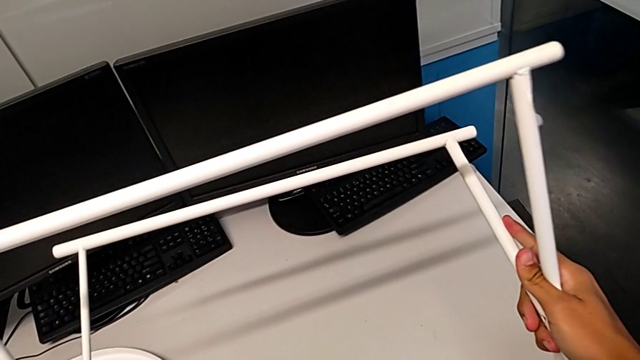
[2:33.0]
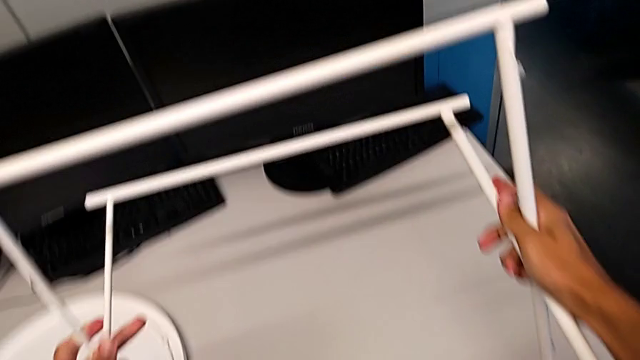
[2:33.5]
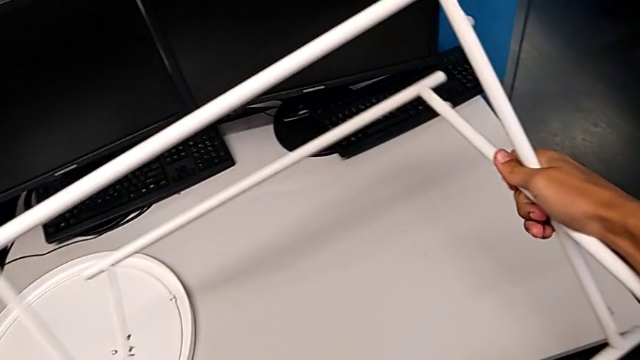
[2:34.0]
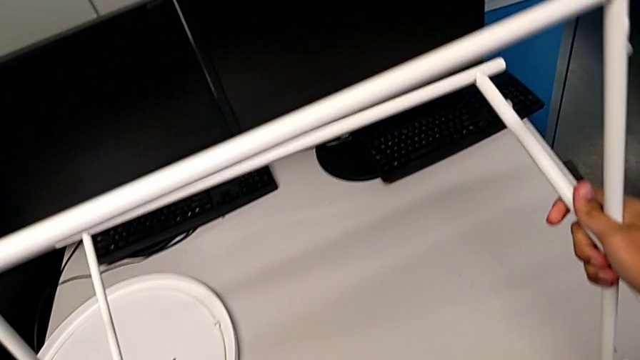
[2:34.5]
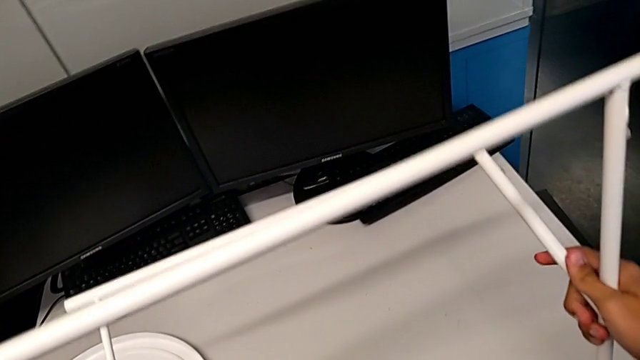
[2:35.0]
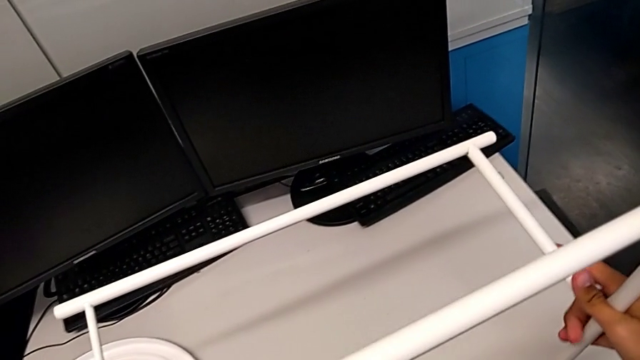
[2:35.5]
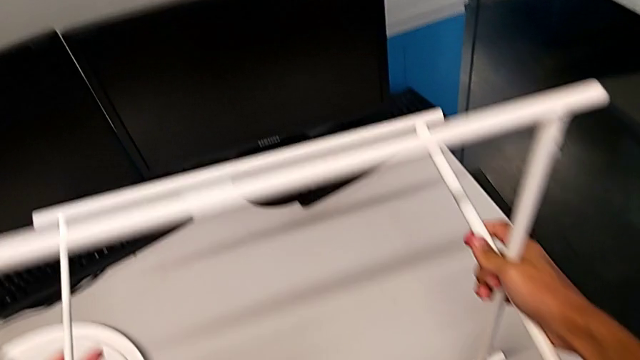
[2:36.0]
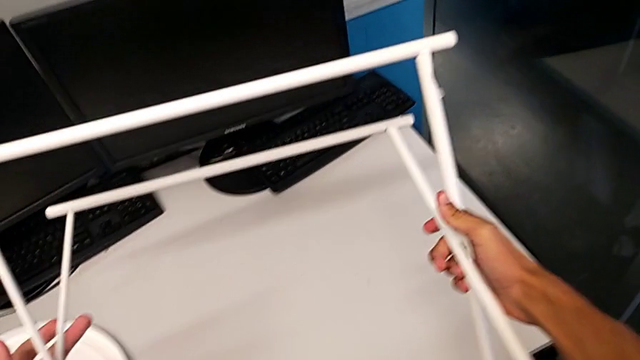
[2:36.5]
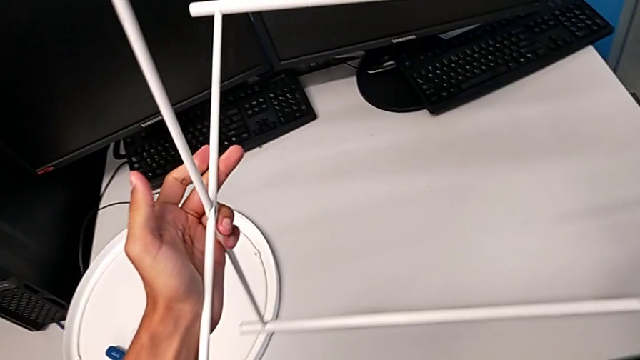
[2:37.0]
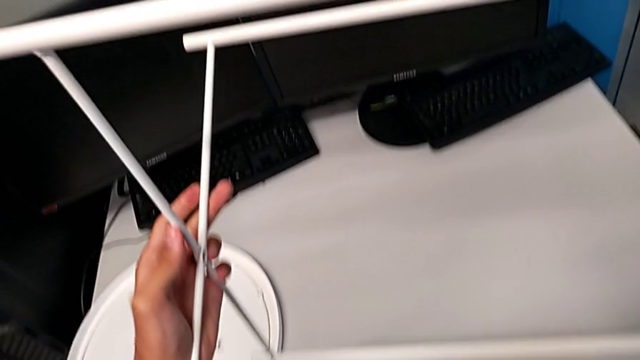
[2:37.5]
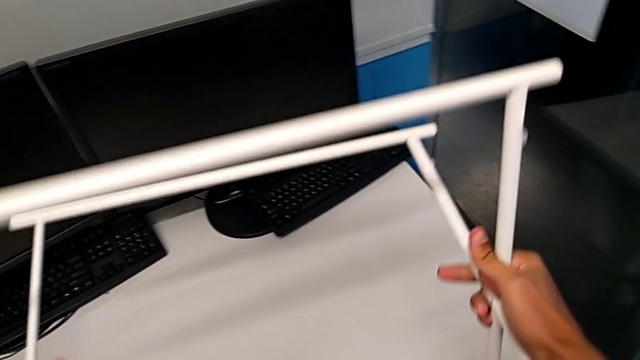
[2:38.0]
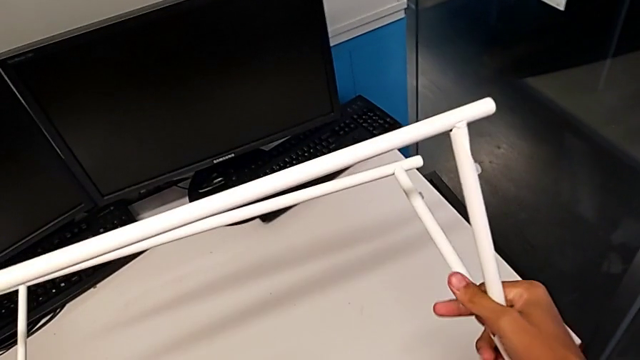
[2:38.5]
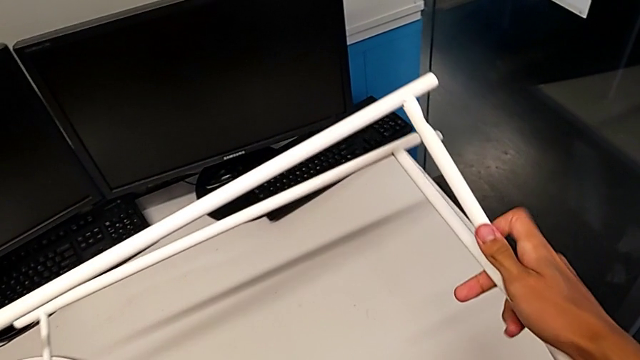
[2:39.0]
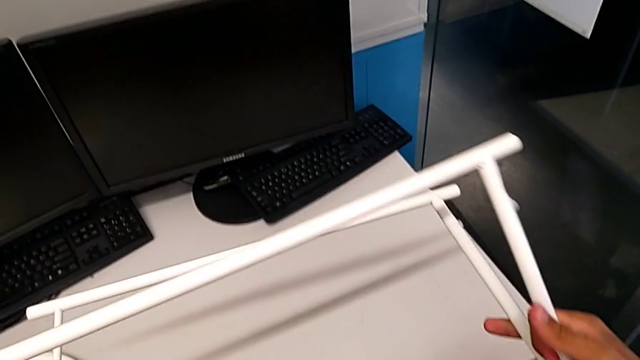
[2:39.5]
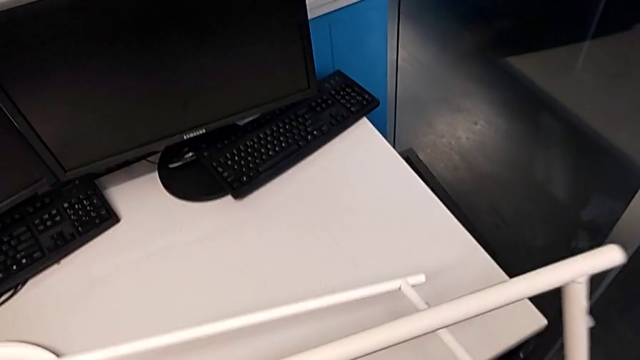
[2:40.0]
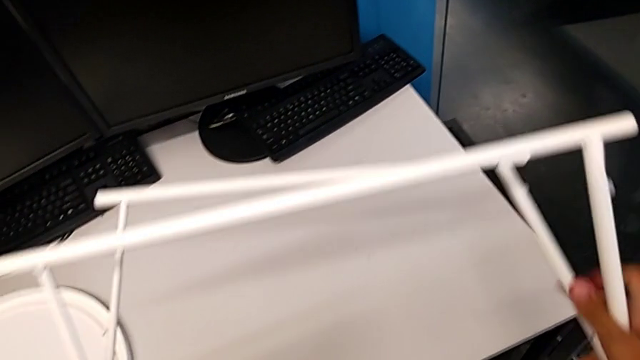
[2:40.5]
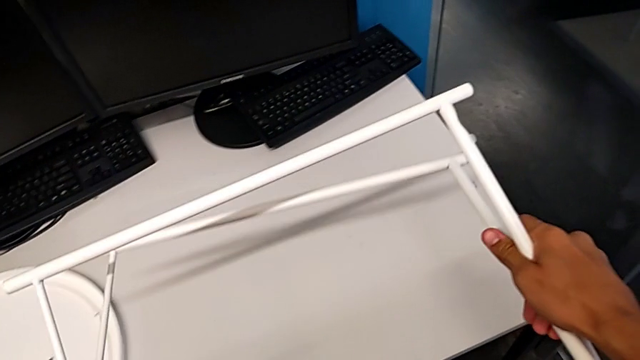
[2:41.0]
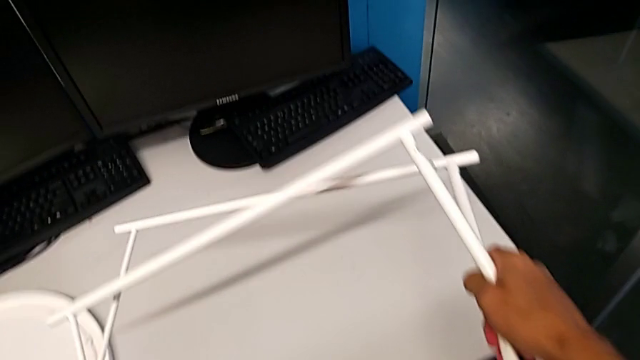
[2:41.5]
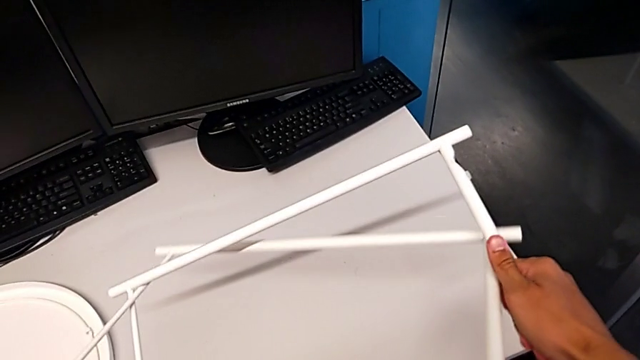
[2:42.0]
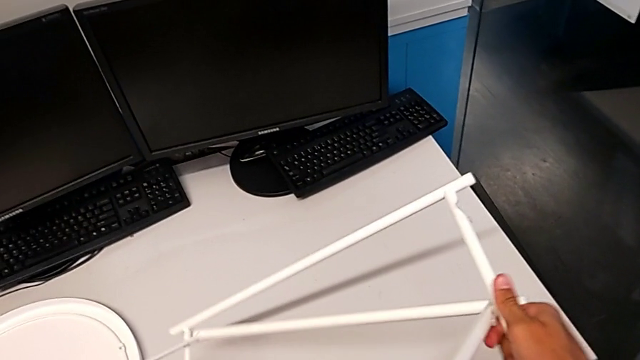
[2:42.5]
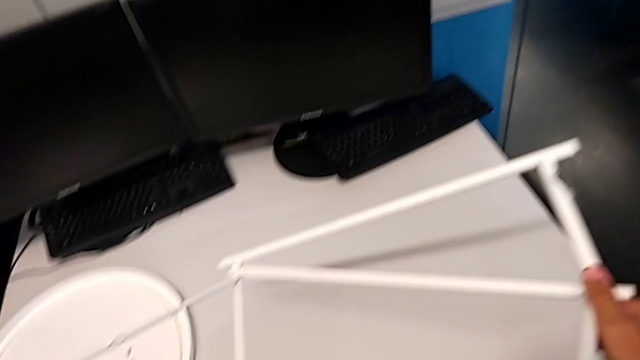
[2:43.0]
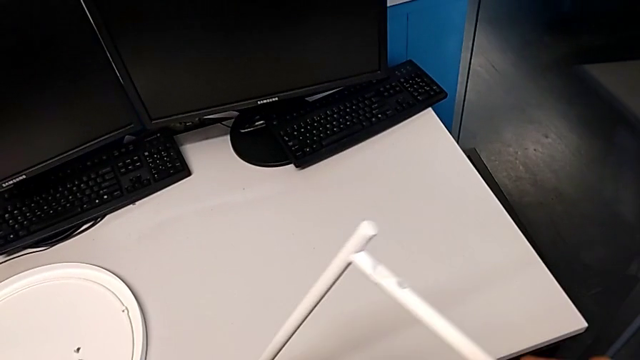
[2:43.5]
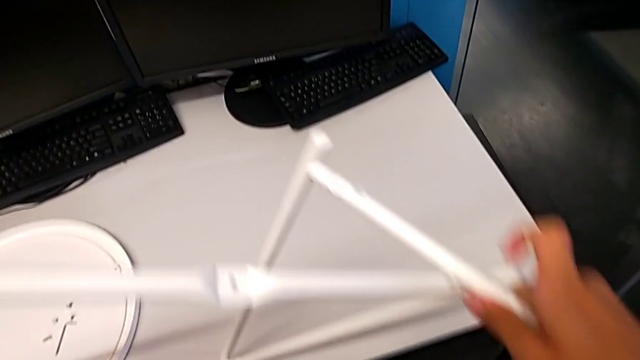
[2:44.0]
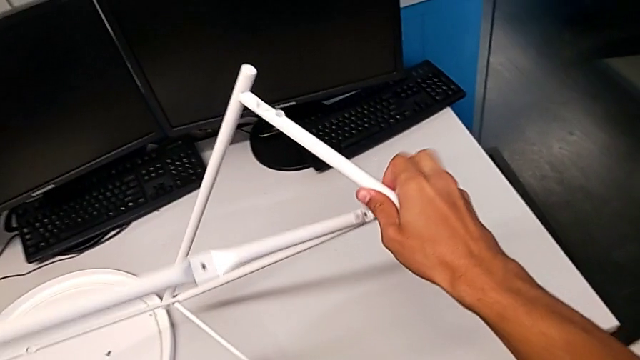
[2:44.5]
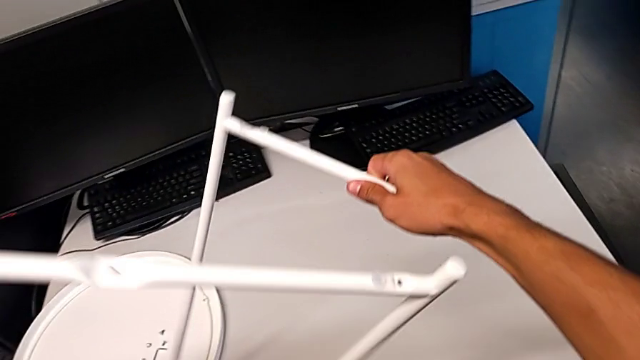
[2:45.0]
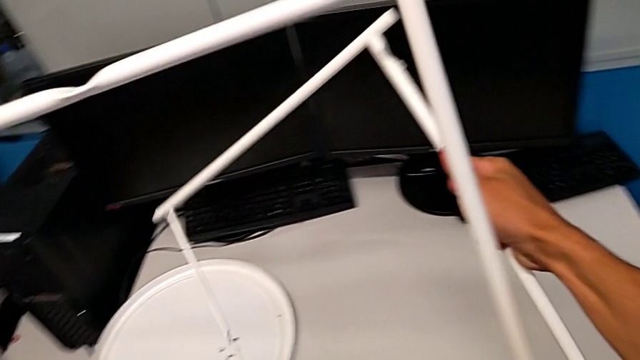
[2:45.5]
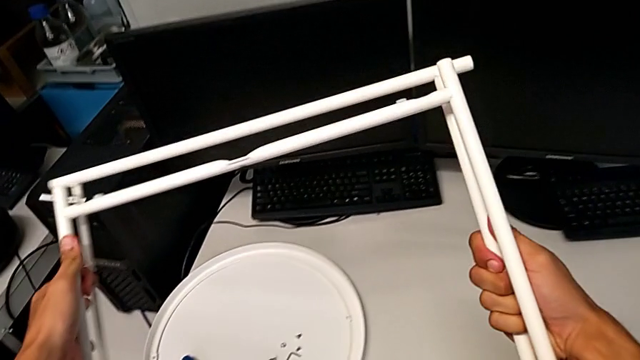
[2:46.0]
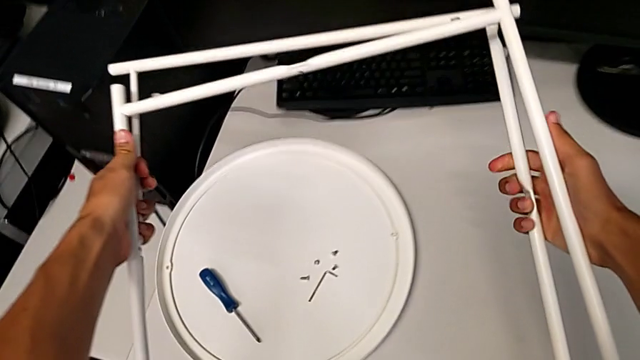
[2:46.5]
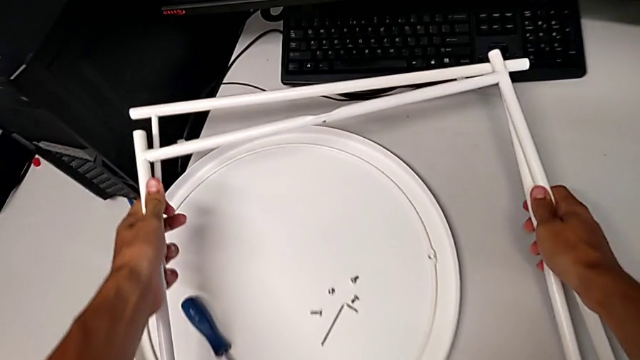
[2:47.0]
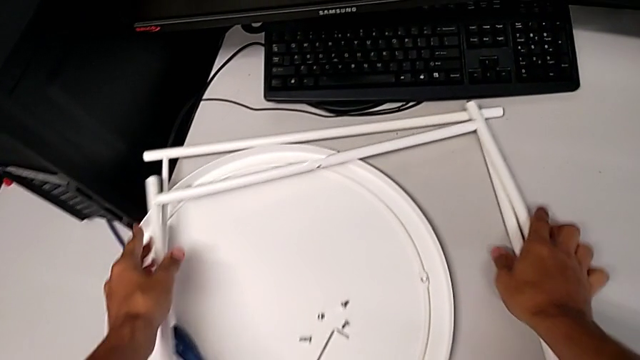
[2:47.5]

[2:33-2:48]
The camera wearer is disassembling the table legs. They keep inspecting the leg, slide it, disassemble it, align it and place it.
